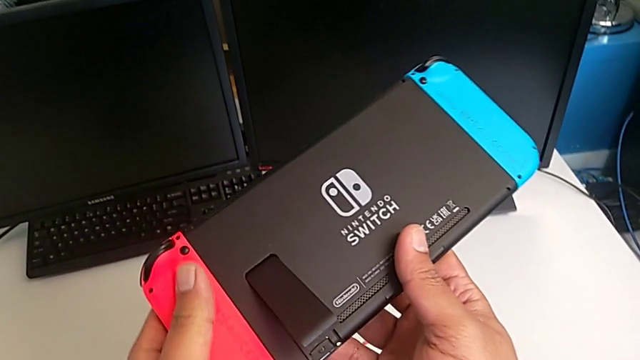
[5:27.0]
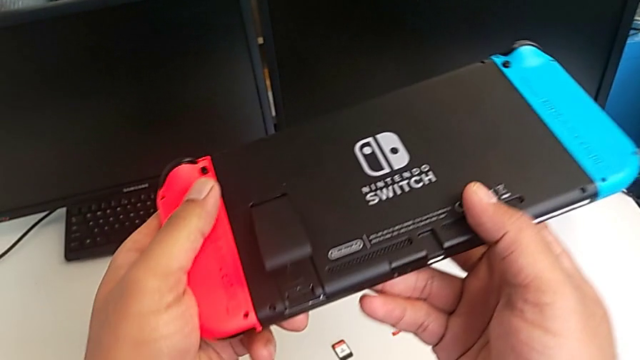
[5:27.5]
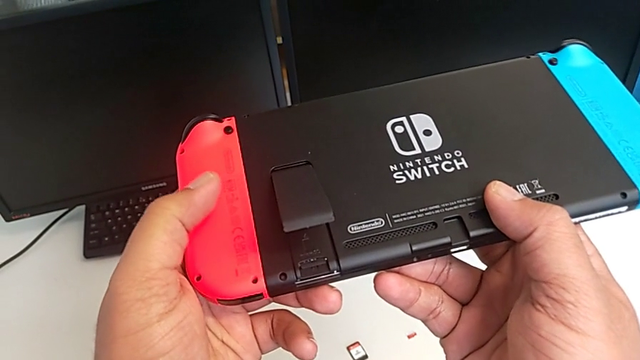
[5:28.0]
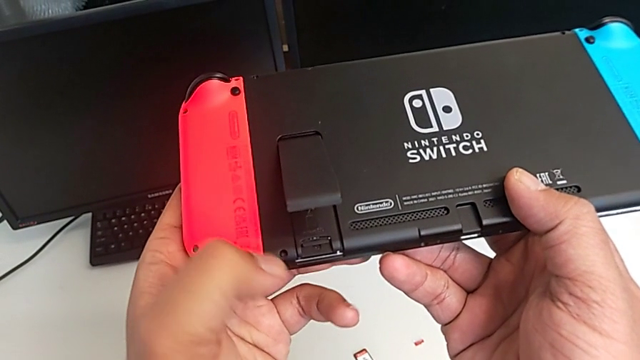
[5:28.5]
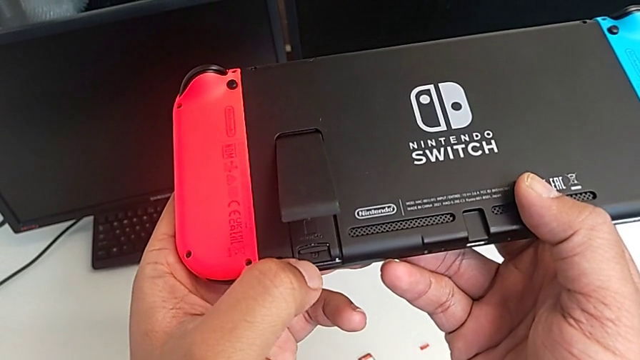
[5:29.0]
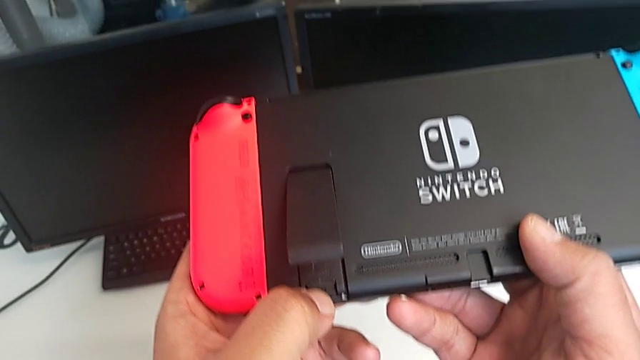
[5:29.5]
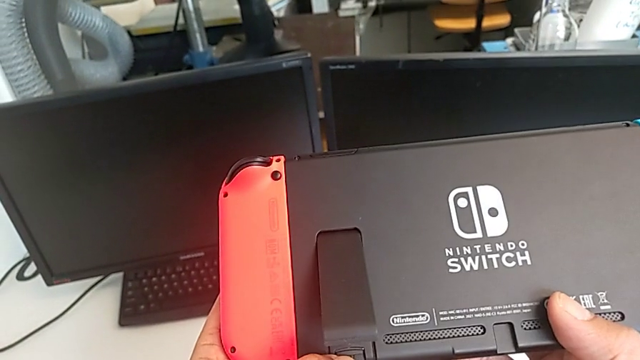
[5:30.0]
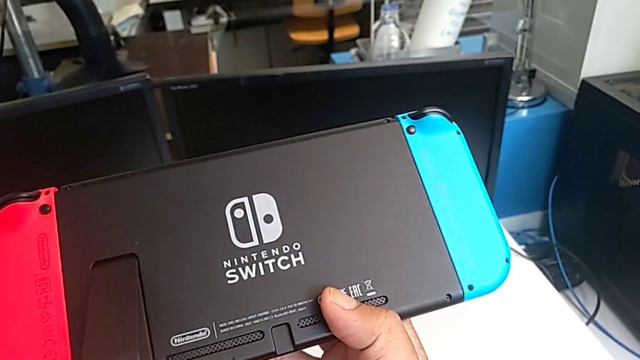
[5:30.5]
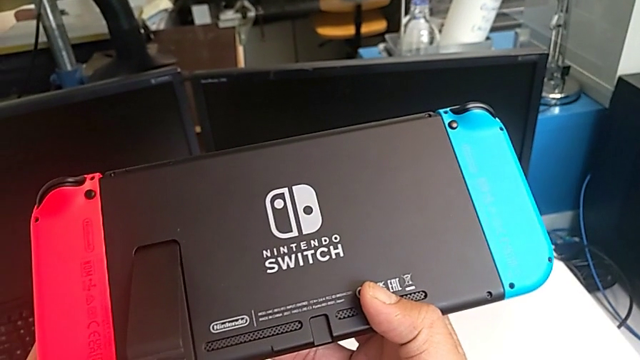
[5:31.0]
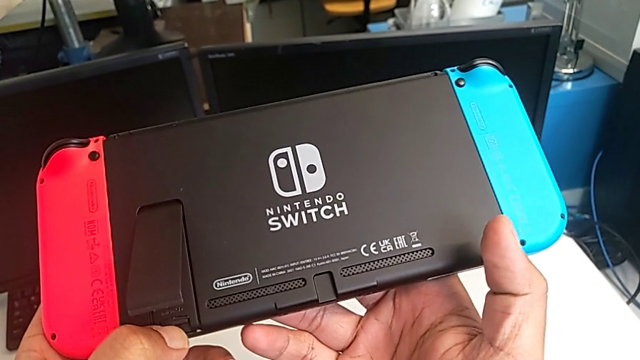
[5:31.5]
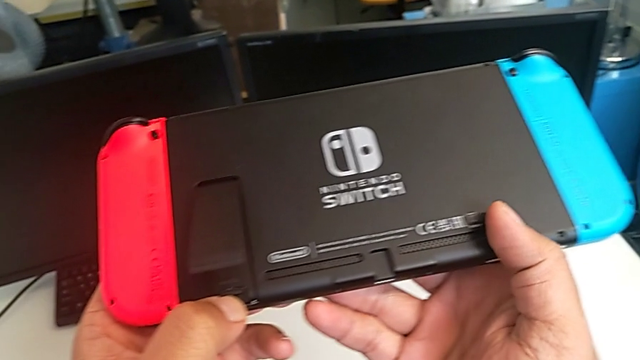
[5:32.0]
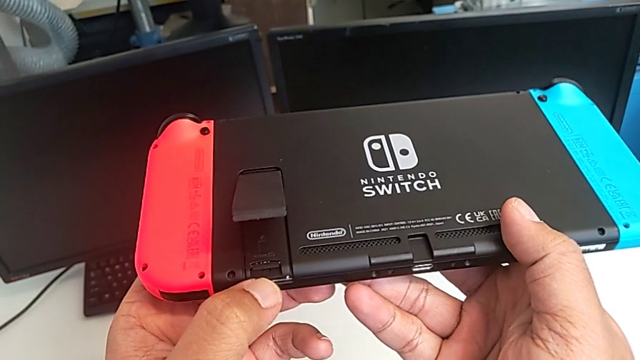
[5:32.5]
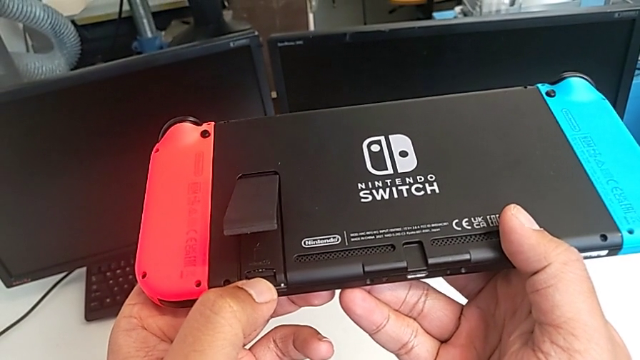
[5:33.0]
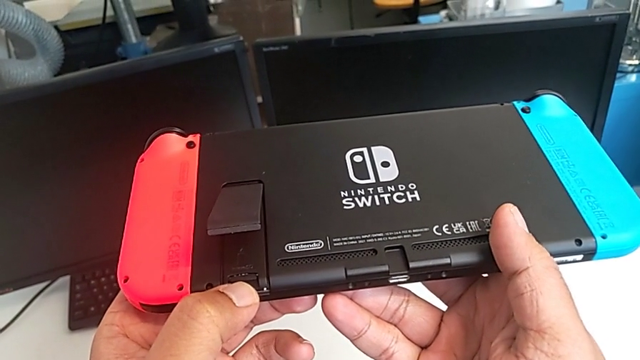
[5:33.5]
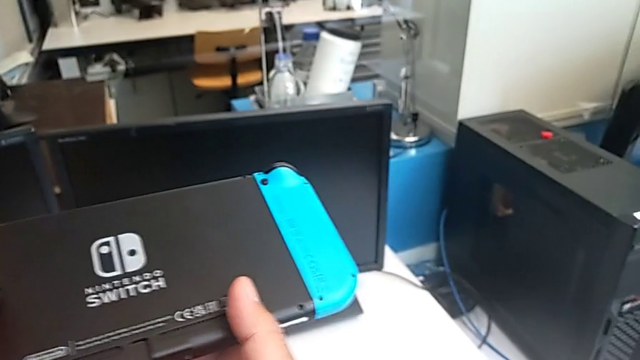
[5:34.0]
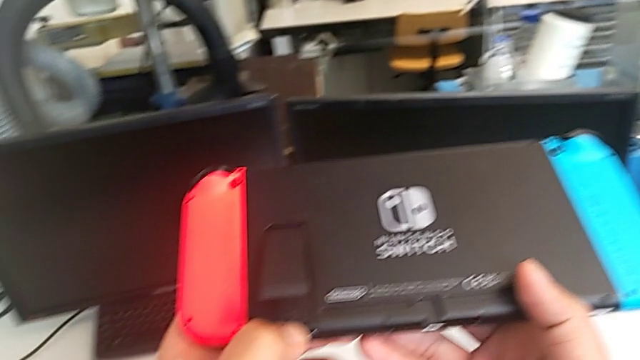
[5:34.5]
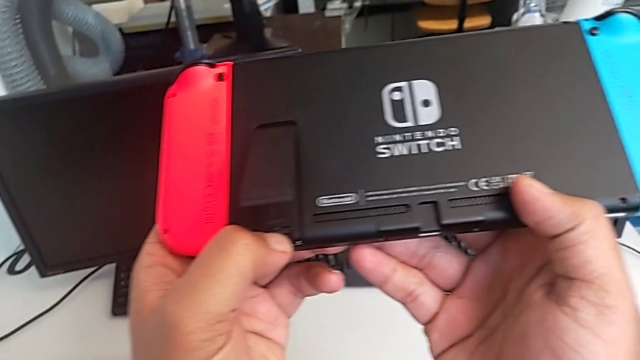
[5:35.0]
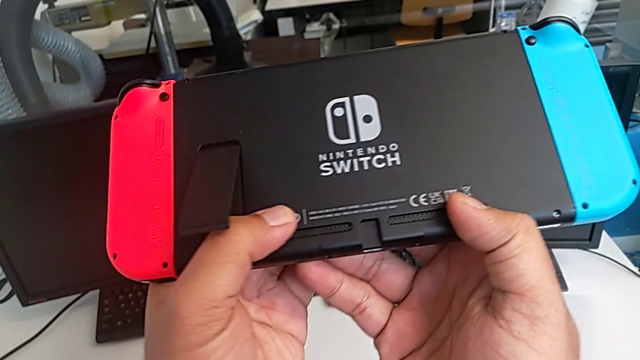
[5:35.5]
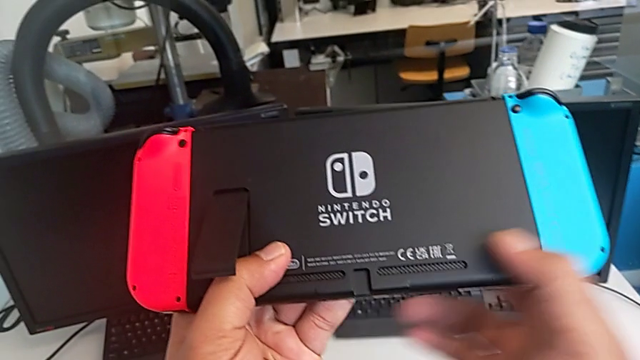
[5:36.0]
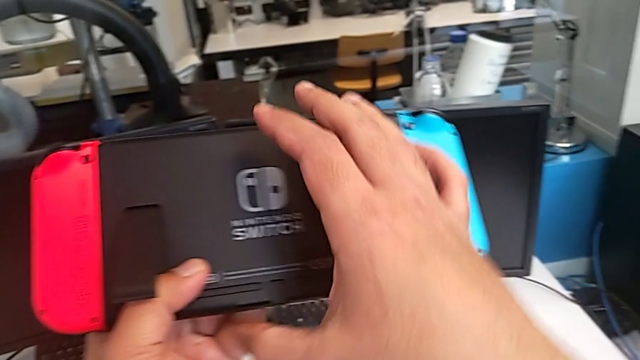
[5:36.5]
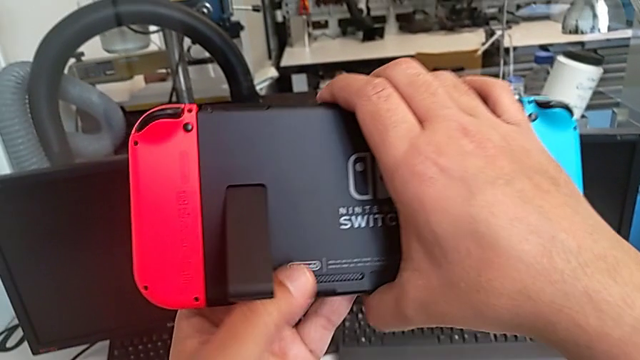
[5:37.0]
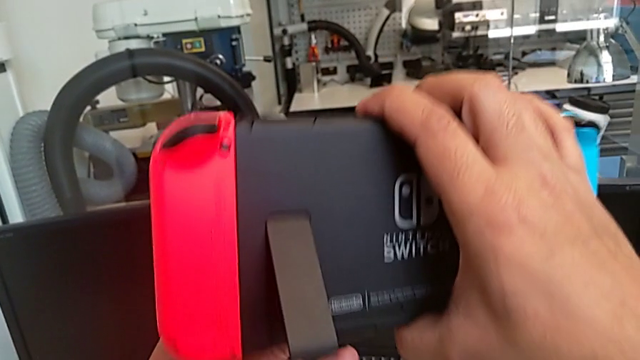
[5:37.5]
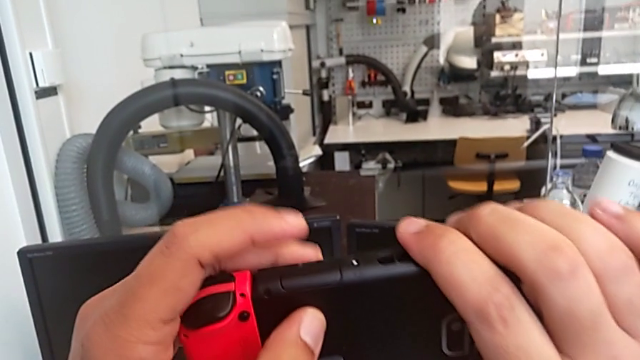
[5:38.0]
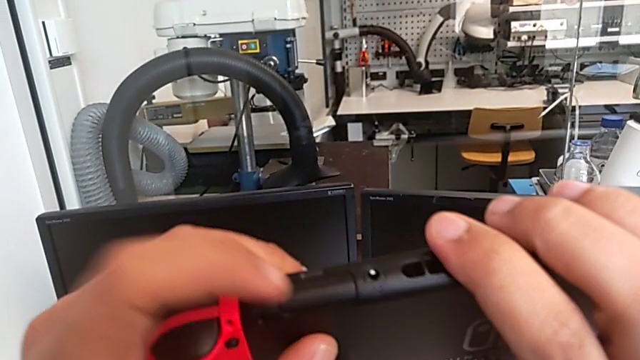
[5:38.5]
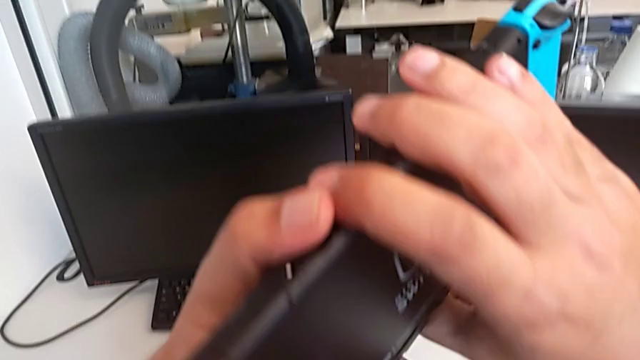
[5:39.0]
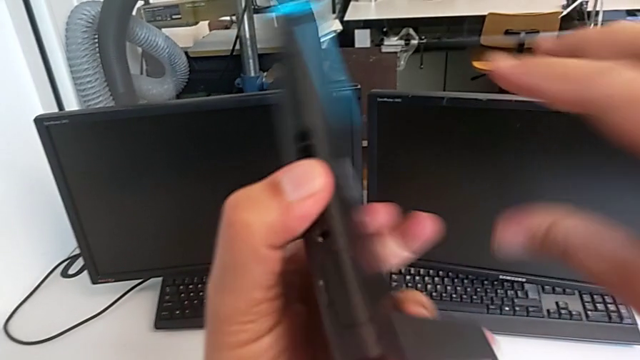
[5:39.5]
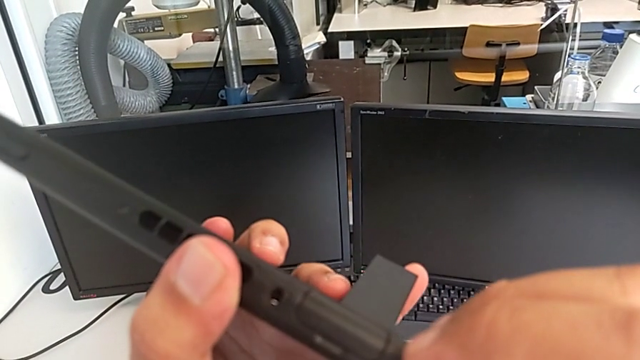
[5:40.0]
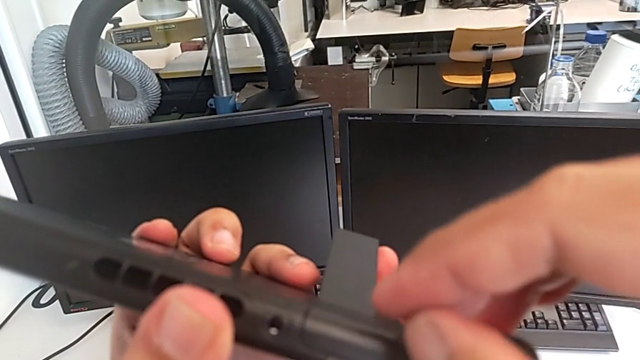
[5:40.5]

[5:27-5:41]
The camera wearer is changing the game card. They inspect the Nintendo Switch.

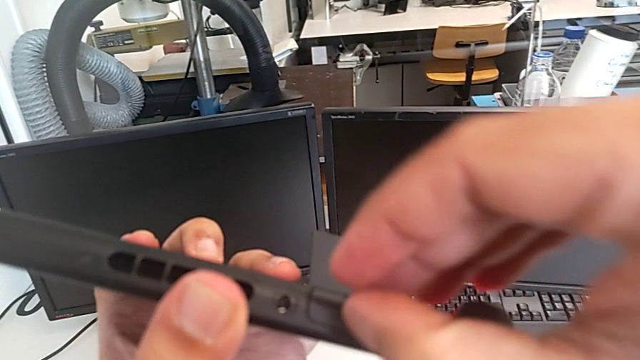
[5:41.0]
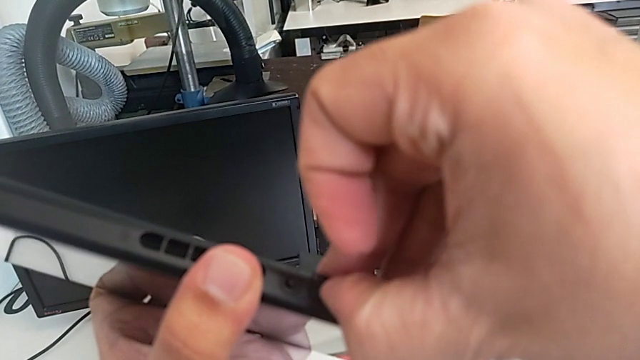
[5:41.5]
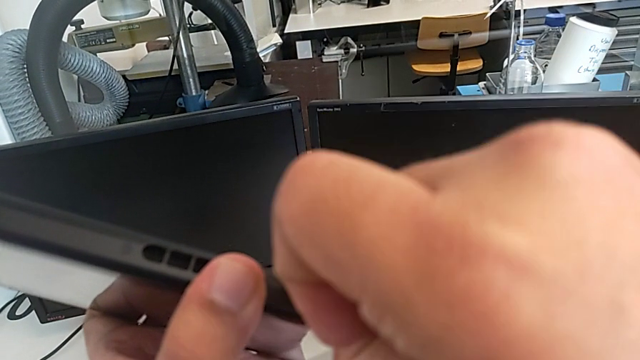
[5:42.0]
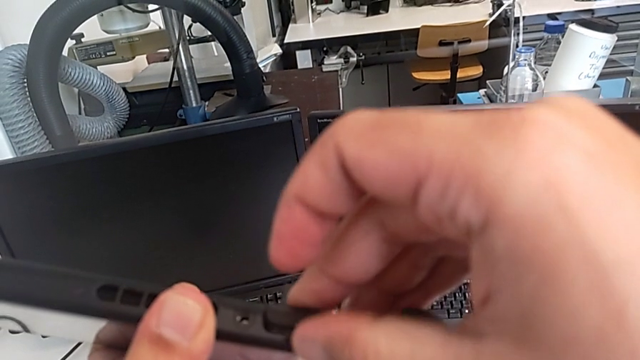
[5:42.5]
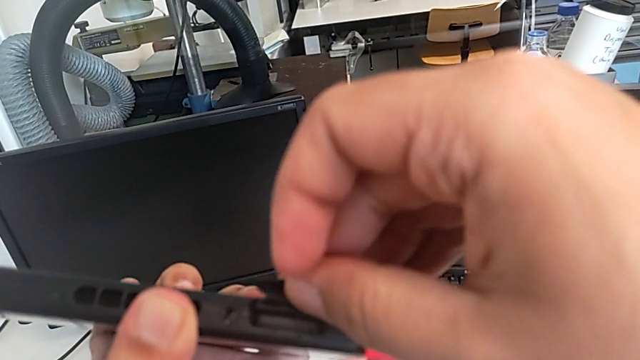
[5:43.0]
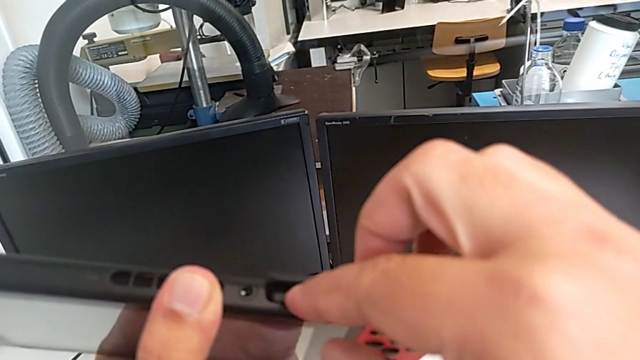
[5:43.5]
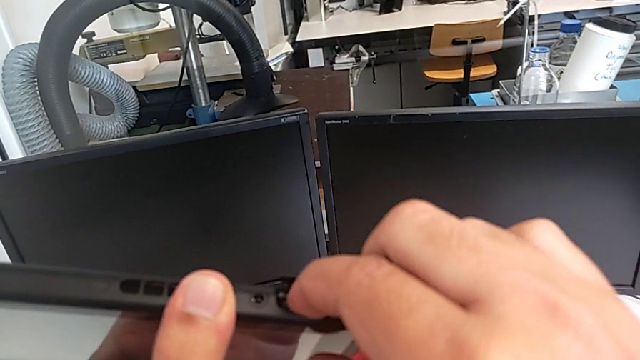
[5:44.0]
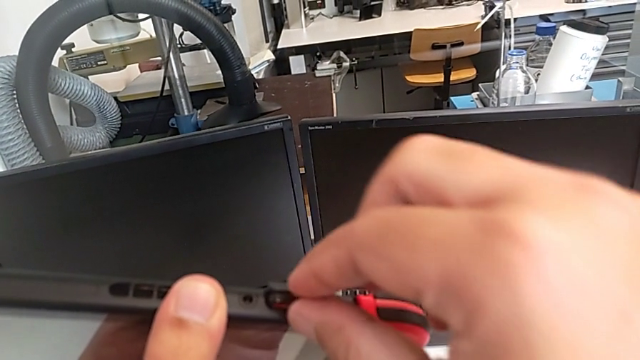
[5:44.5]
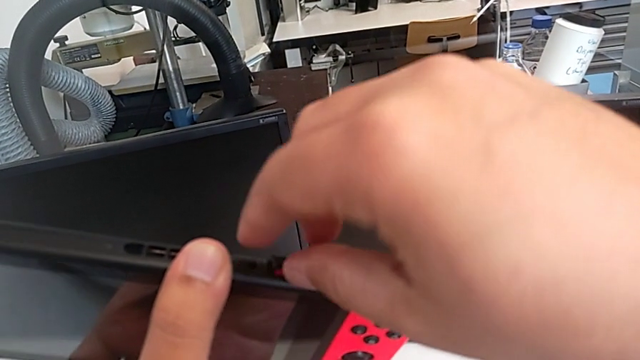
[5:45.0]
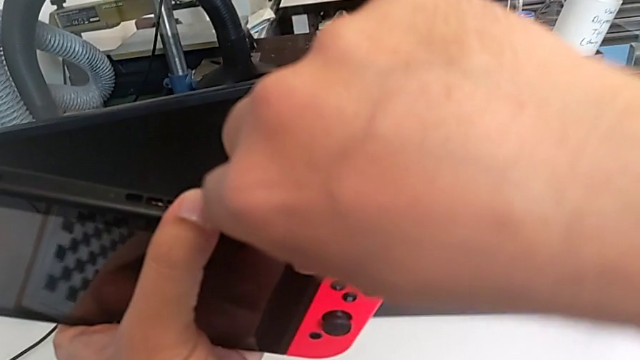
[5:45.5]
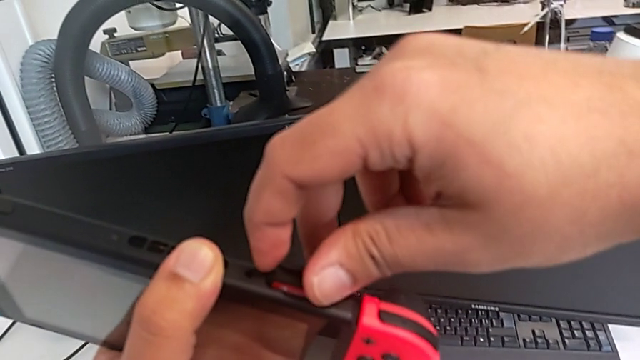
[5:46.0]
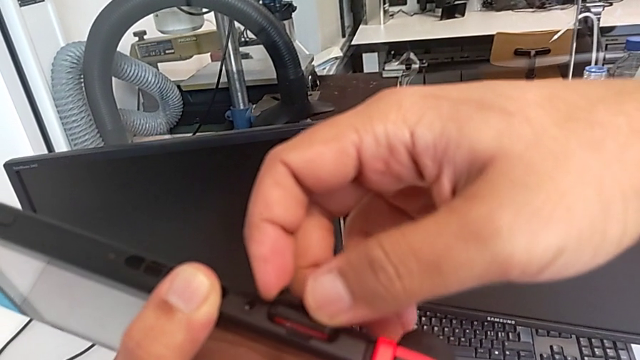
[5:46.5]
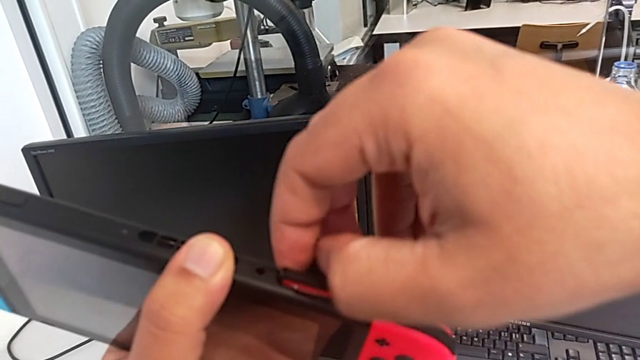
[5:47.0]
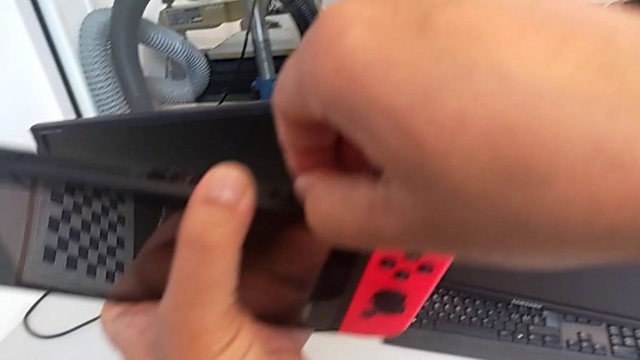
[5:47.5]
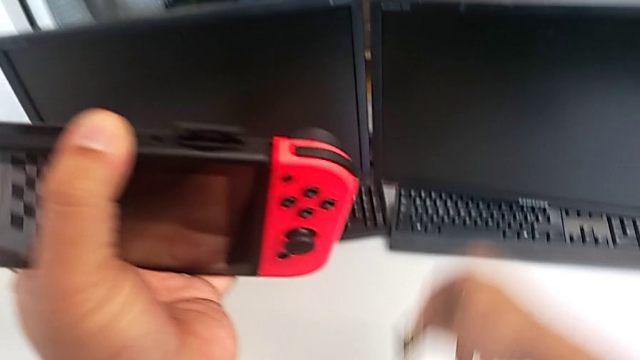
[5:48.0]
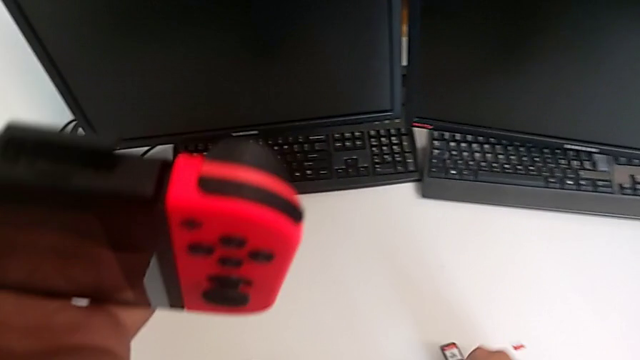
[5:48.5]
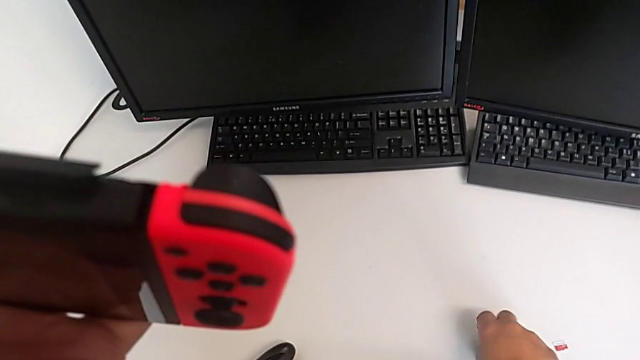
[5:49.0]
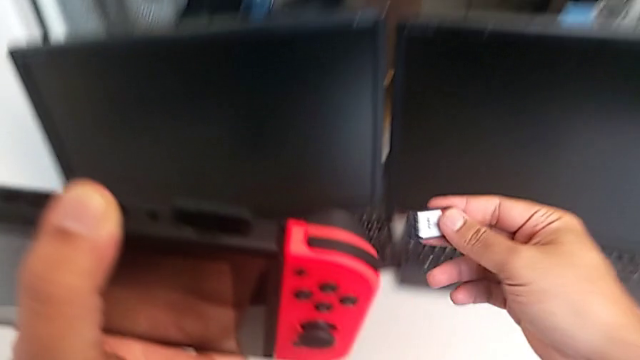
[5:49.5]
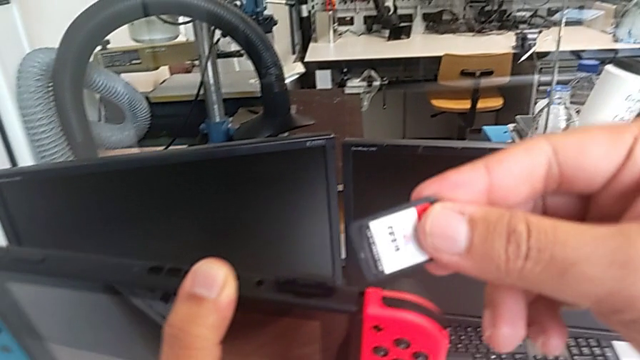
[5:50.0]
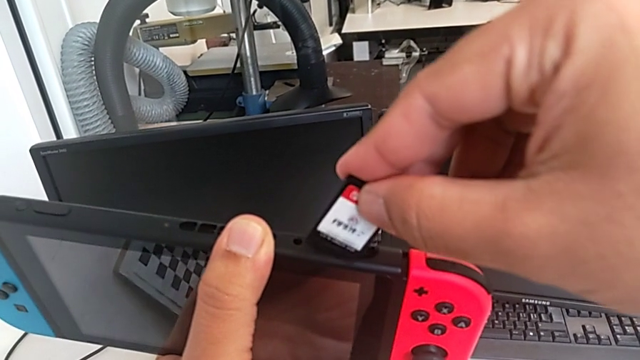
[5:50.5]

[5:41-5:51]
The camera wearer is changing the game card. They open the game slot, withdraw the first game card, drop it and lift the second game card.
